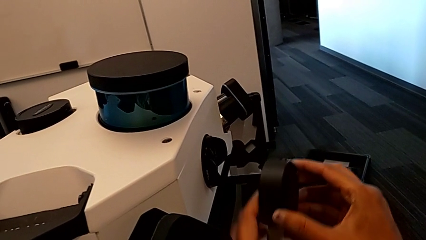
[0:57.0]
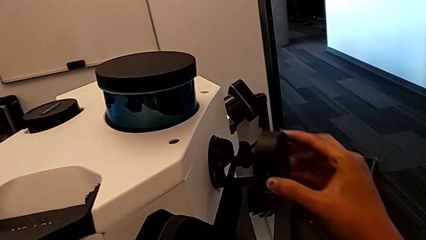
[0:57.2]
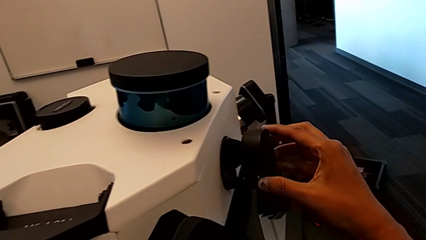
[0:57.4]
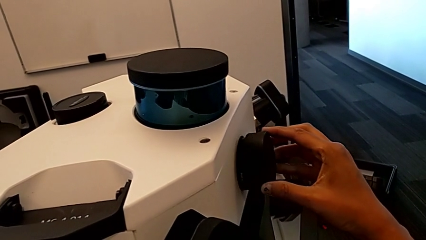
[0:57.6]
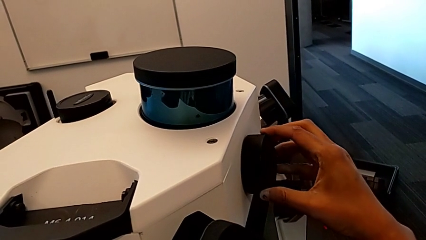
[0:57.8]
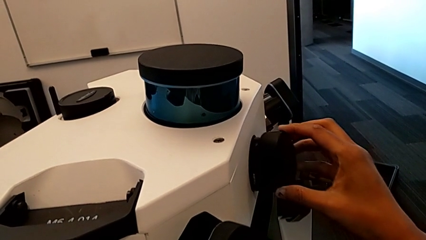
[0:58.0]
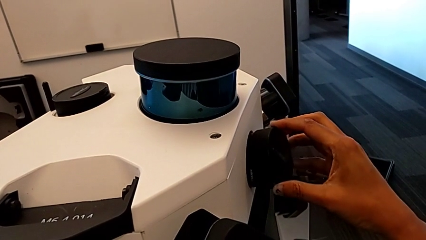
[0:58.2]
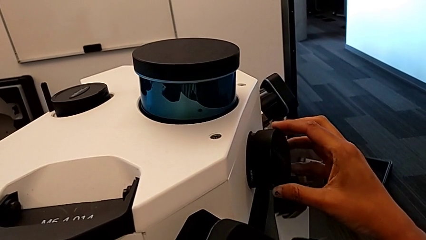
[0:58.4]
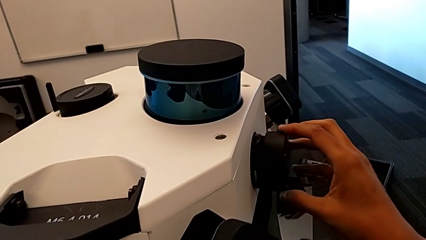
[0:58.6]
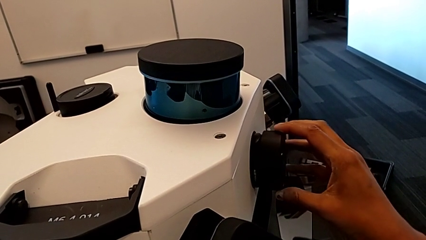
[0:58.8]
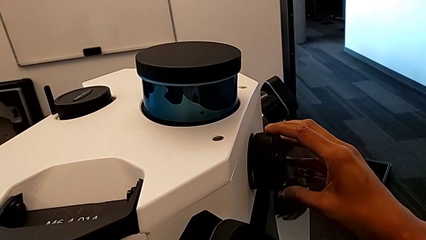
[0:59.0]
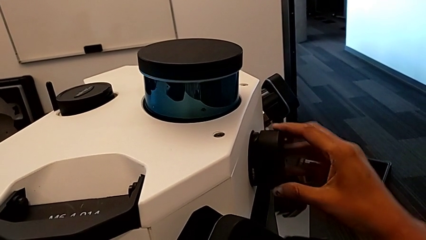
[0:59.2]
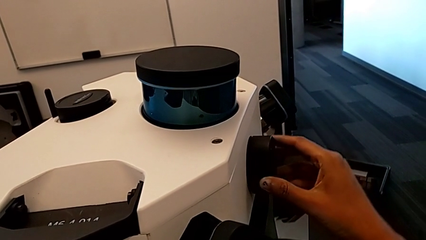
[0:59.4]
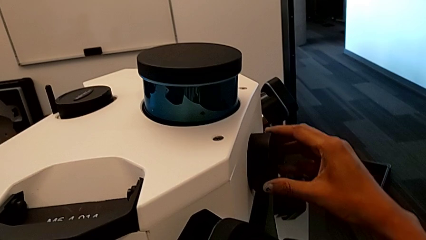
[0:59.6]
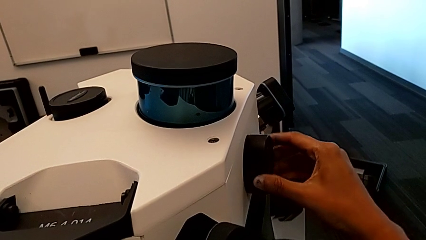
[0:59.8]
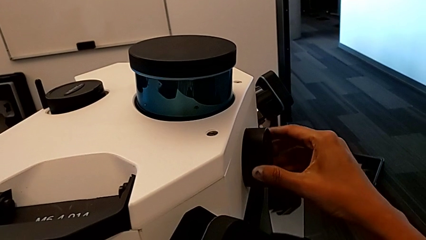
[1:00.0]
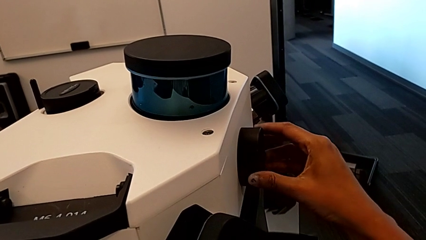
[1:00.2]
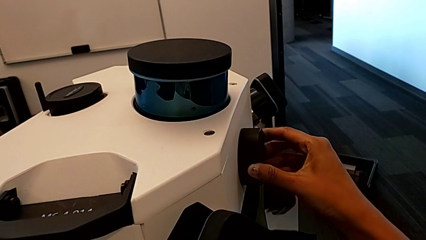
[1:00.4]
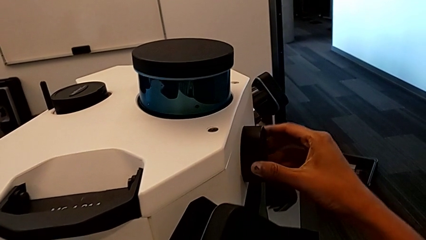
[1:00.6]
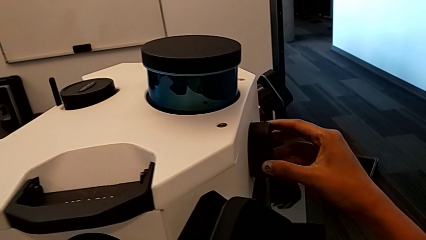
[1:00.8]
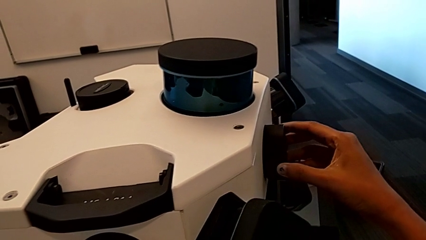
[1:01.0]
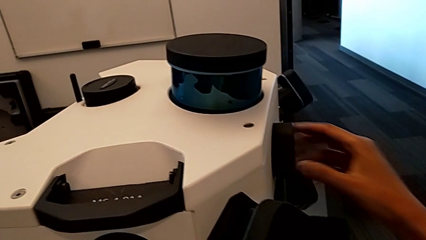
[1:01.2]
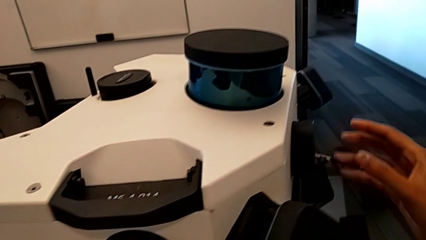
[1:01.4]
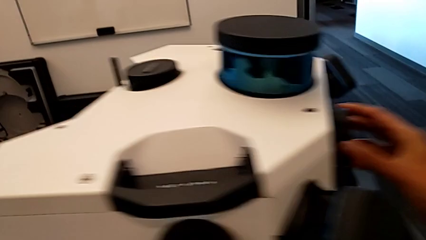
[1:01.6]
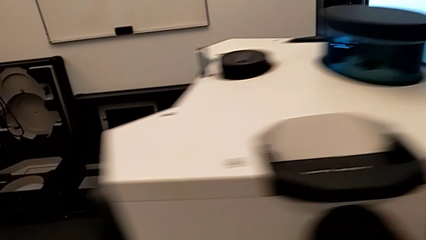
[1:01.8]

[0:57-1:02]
The camera wearer is inserting the lens covers. They assemble the lens caps.

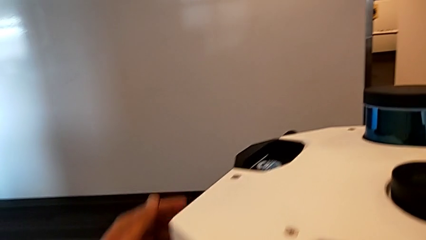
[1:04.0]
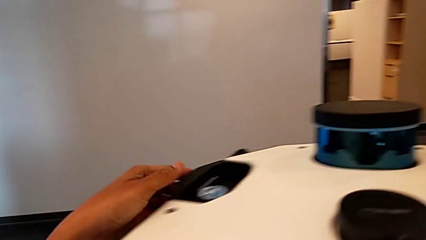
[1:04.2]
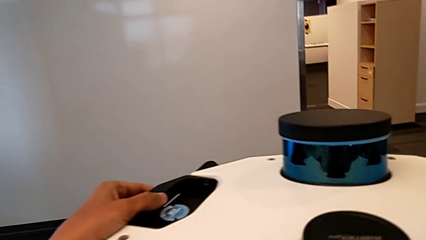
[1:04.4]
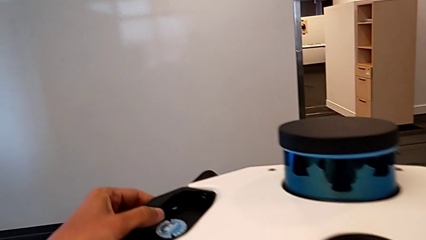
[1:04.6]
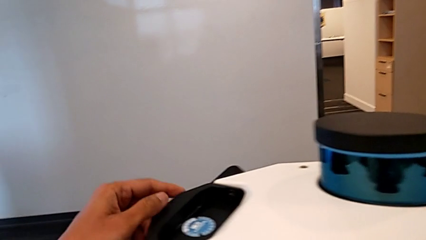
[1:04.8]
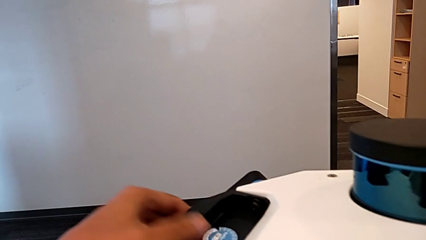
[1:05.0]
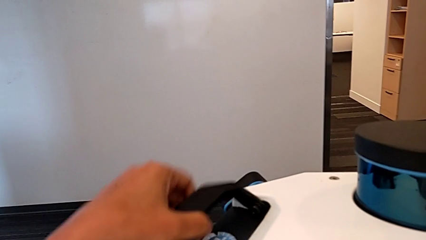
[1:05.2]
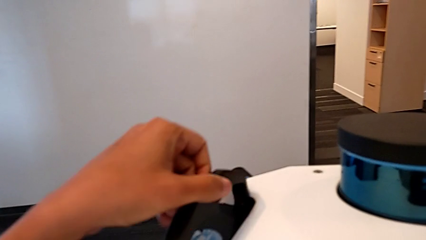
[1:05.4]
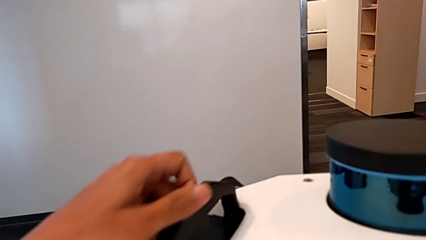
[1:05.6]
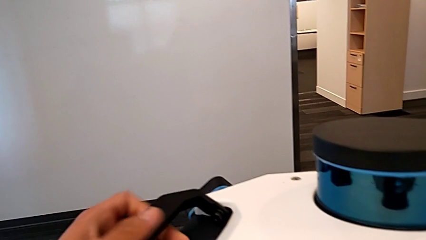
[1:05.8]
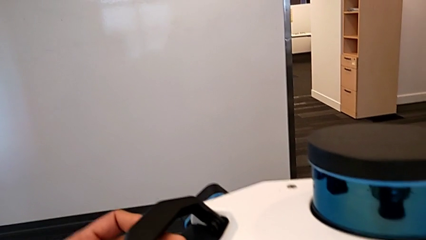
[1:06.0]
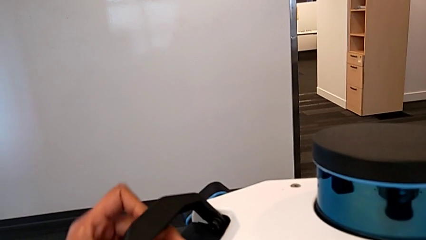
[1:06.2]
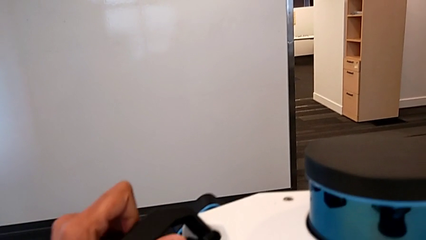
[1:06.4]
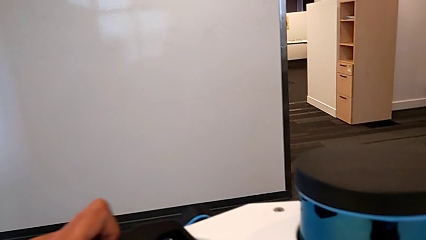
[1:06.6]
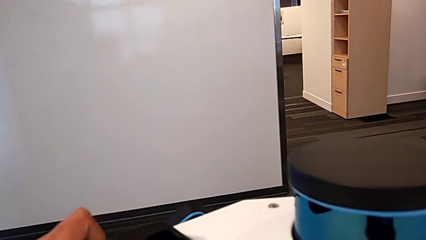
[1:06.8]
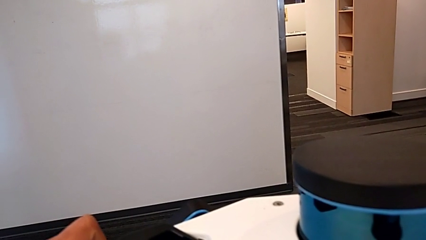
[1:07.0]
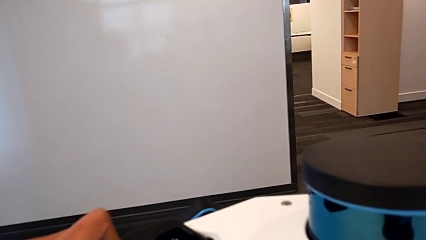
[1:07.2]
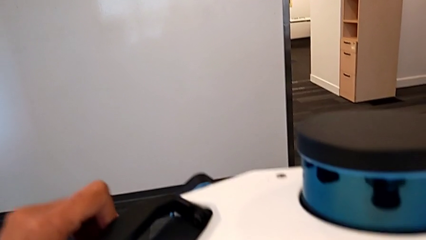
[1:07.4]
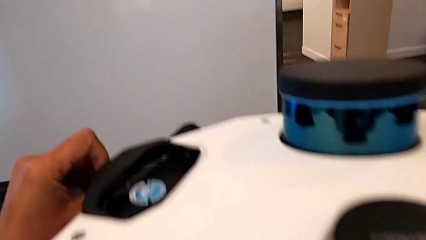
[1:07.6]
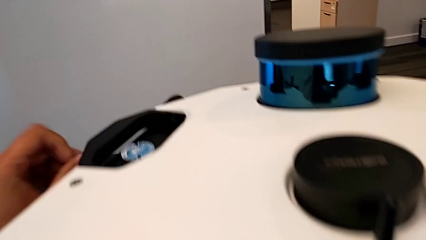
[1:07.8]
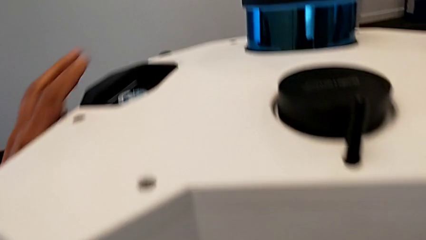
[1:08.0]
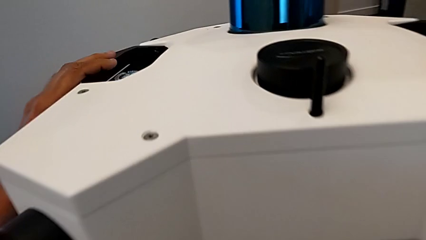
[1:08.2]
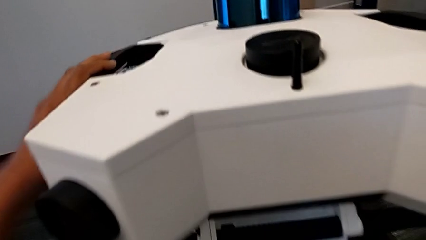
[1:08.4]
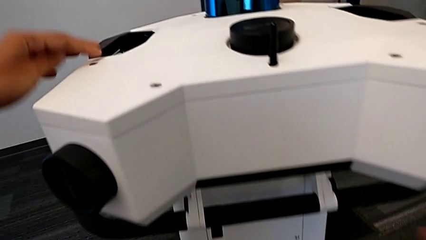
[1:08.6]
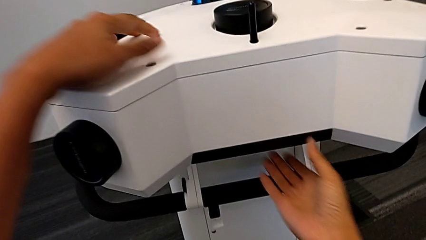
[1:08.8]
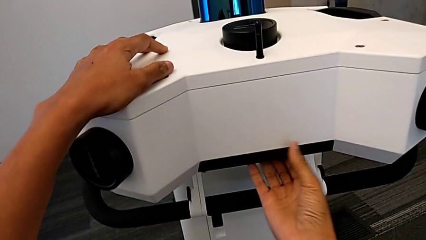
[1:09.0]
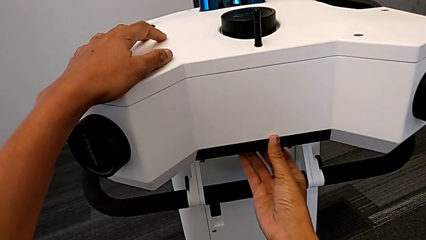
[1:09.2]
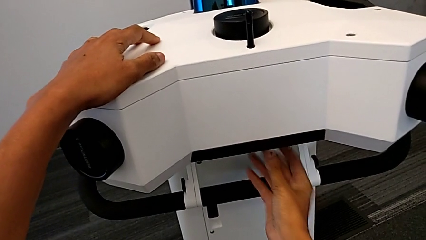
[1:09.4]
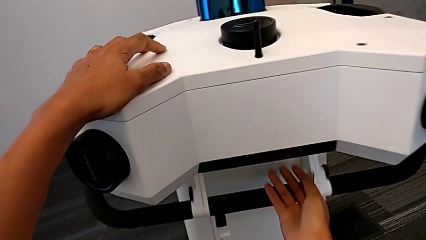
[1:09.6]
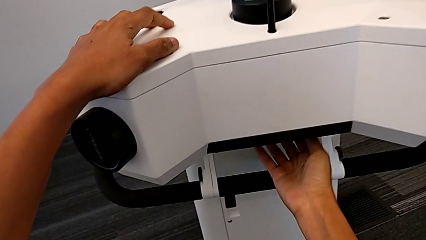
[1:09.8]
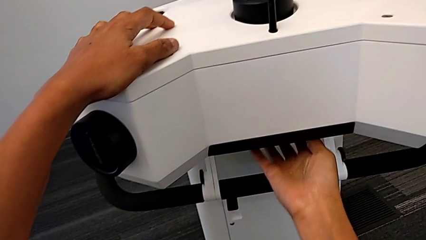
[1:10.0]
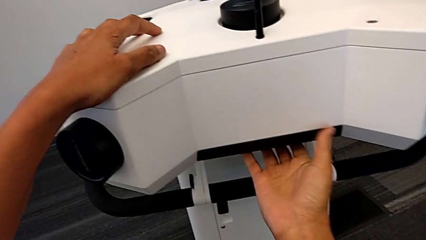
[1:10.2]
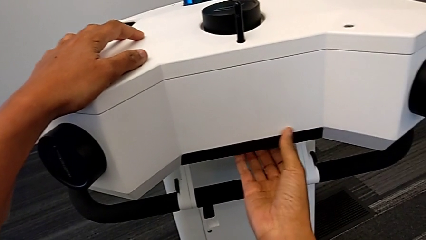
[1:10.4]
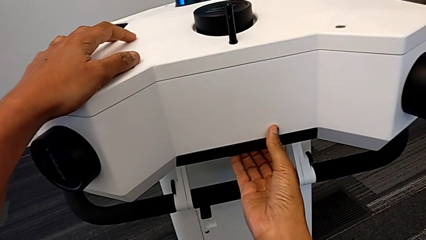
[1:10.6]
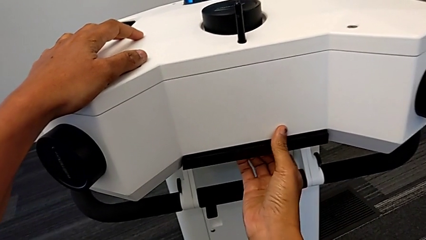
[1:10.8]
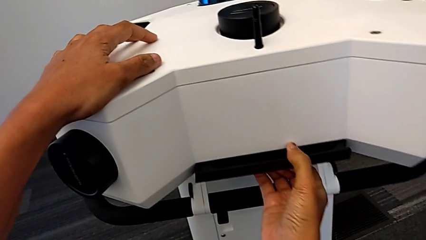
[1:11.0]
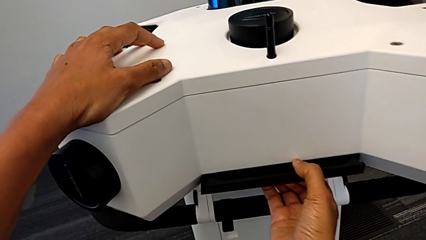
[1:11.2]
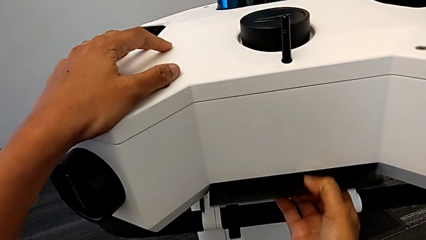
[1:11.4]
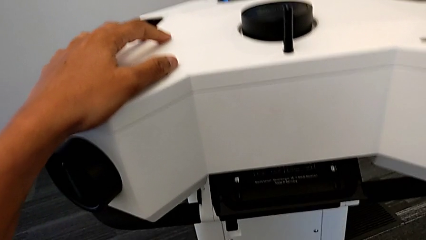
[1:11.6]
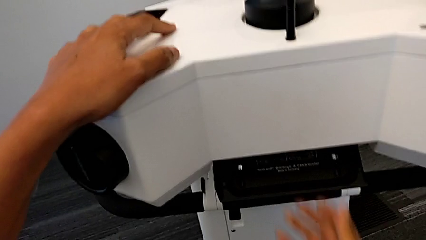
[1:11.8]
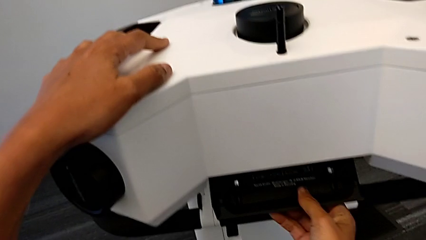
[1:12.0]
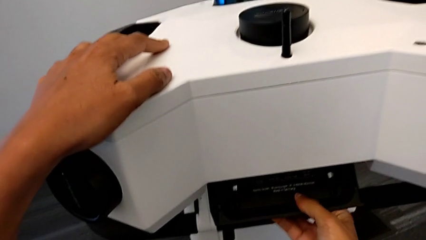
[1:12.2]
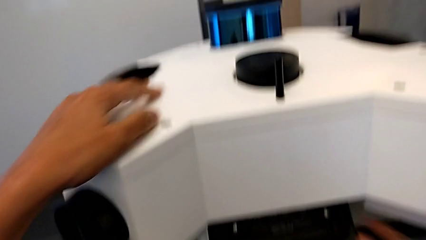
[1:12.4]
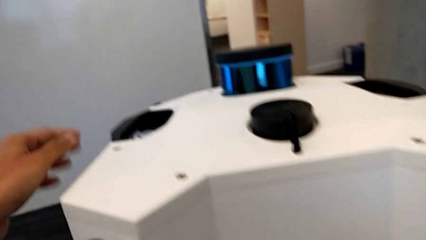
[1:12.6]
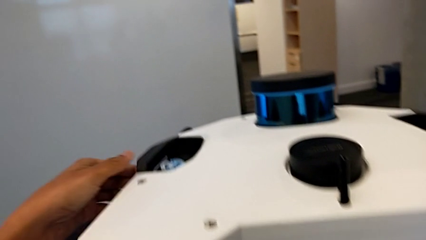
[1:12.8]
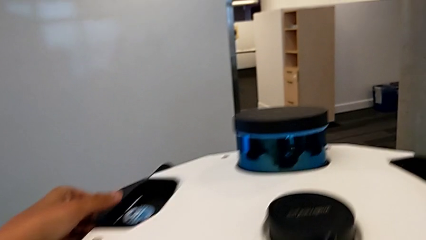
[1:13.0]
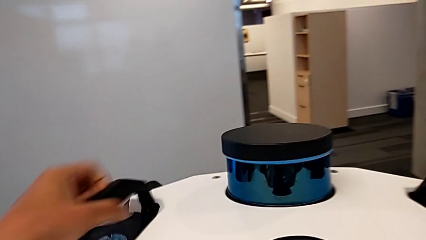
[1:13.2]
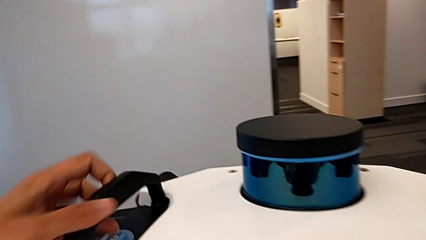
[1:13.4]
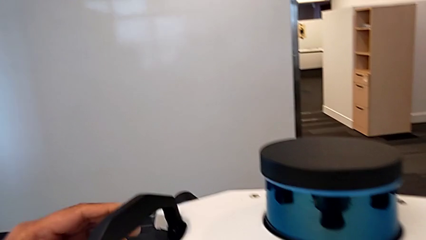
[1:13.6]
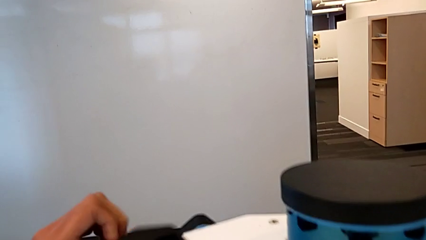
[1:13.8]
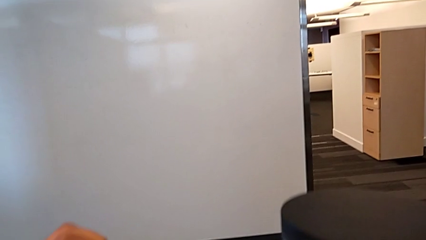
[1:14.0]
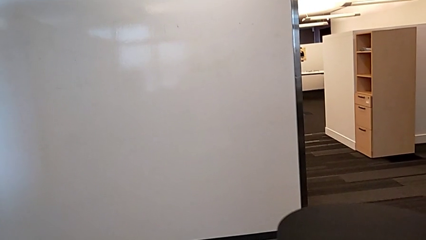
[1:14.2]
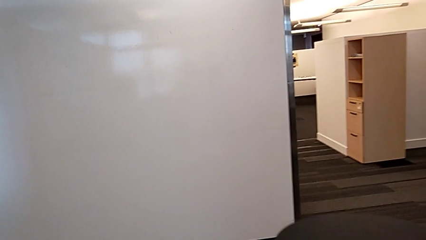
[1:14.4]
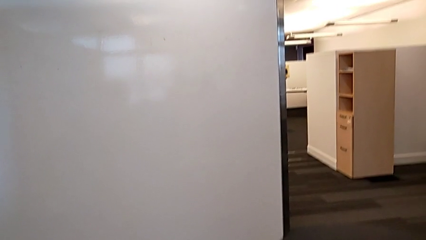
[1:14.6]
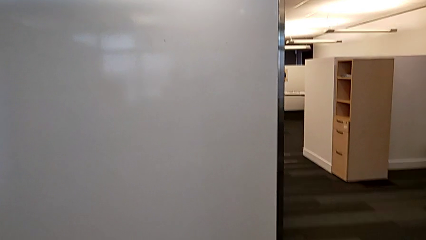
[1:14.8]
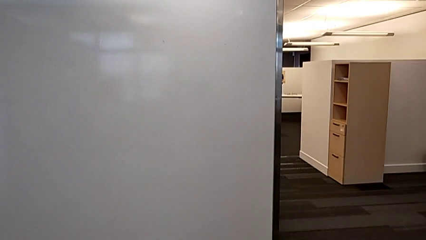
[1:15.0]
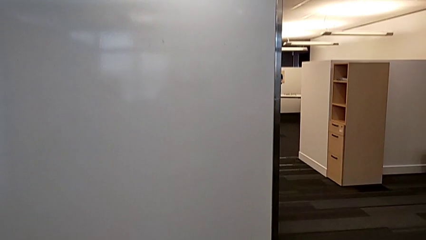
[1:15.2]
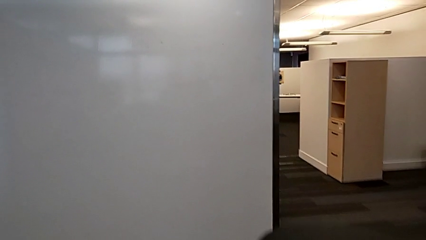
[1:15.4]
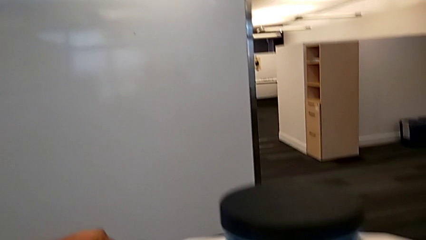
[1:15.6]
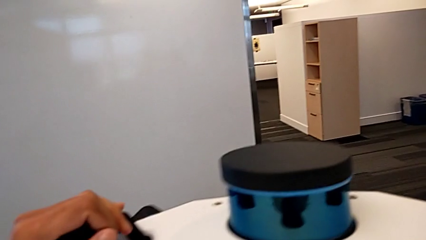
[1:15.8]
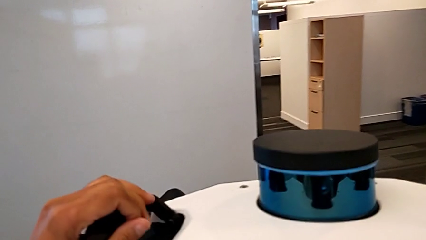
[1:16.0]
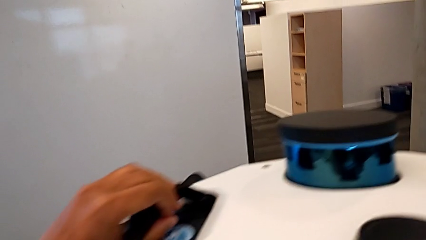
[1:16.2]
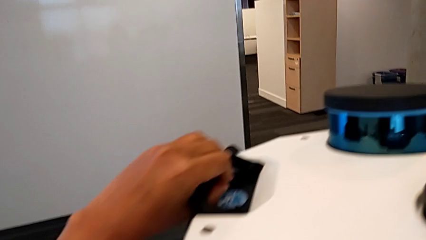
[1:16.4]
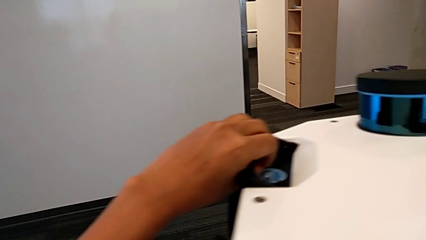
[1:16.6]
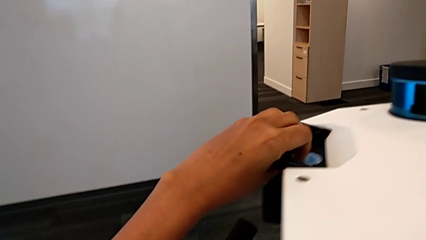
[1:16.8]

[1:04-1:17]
The camera wearer is disassembling the head of the M6. They lift the handle, open the M6 head lock, lift the handle and pull it.
